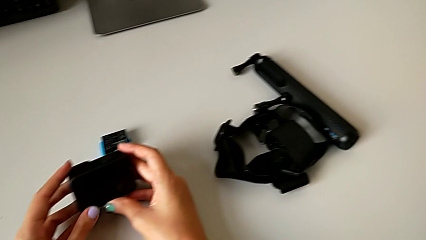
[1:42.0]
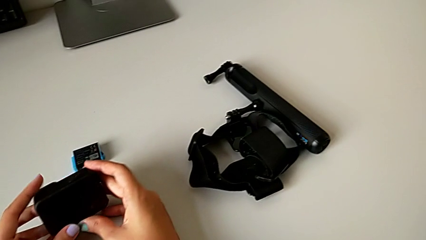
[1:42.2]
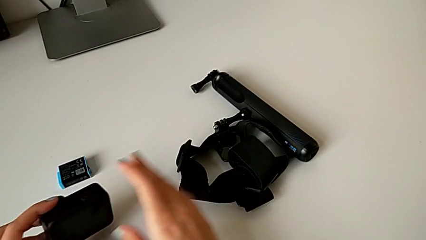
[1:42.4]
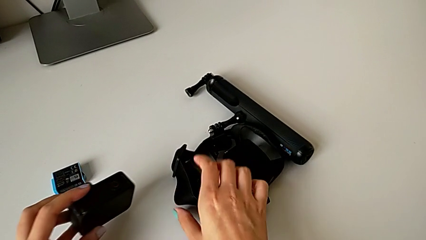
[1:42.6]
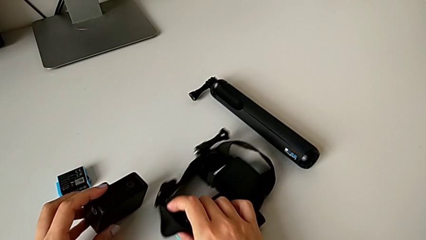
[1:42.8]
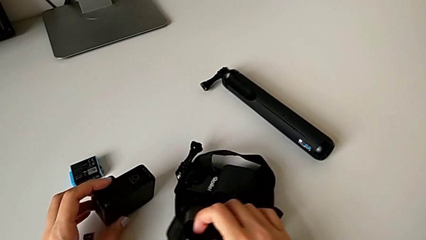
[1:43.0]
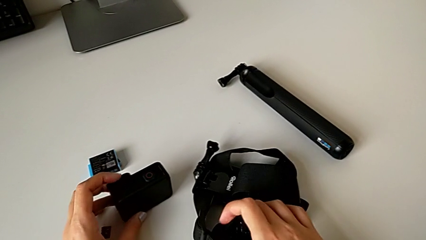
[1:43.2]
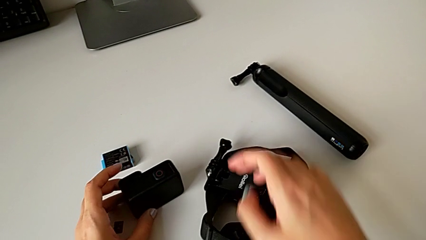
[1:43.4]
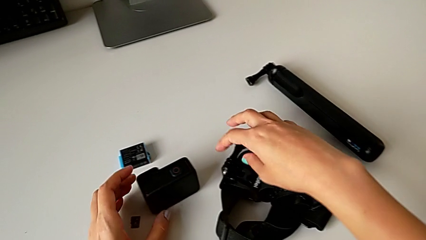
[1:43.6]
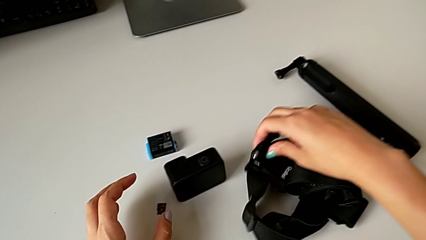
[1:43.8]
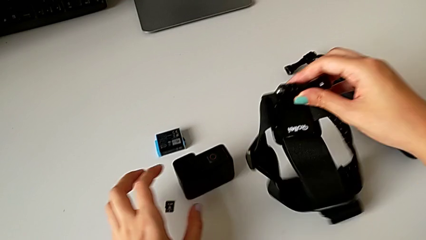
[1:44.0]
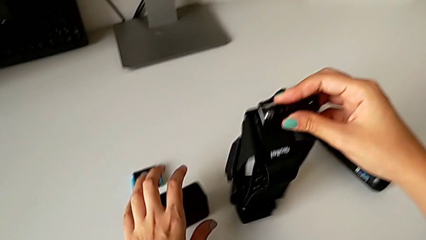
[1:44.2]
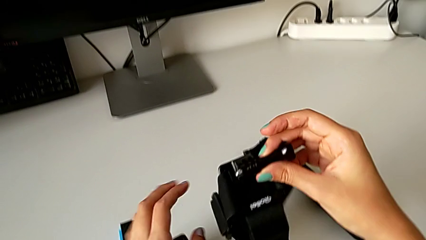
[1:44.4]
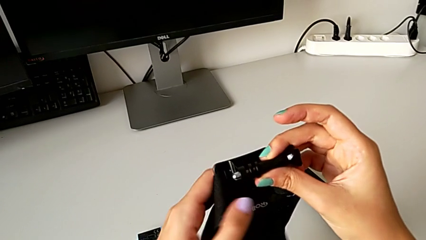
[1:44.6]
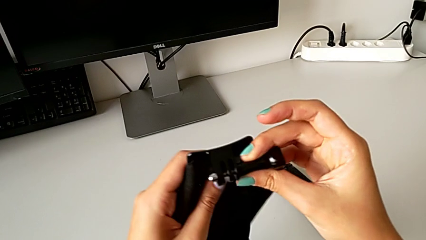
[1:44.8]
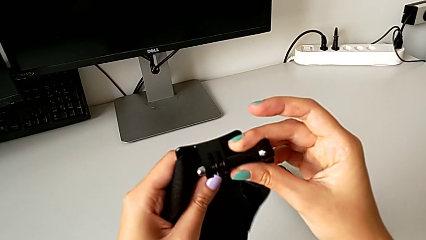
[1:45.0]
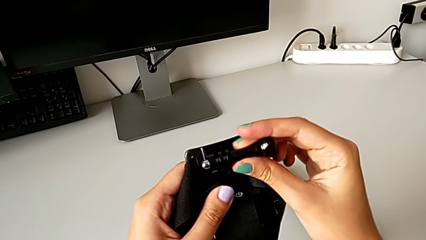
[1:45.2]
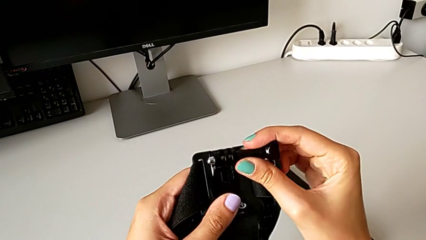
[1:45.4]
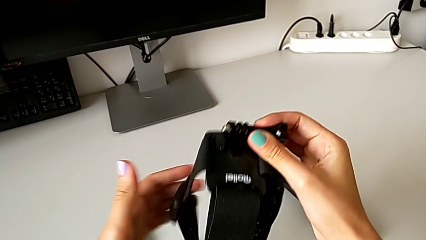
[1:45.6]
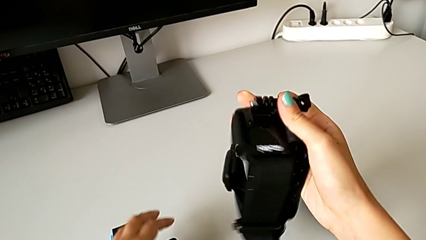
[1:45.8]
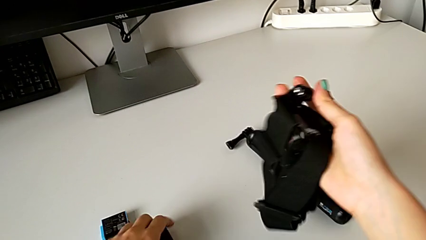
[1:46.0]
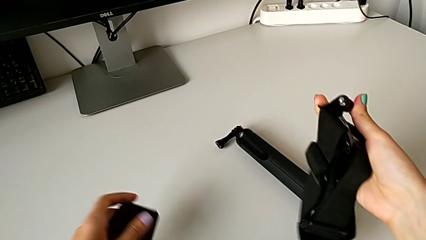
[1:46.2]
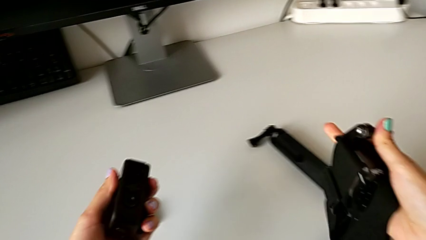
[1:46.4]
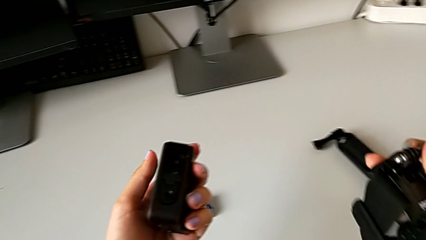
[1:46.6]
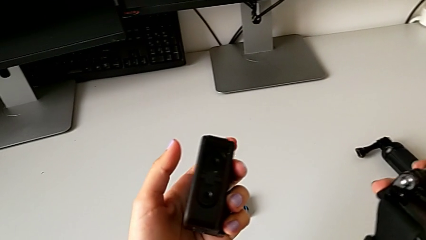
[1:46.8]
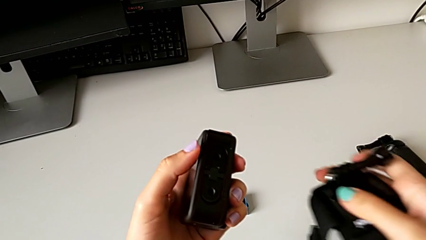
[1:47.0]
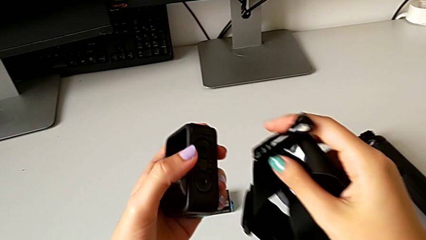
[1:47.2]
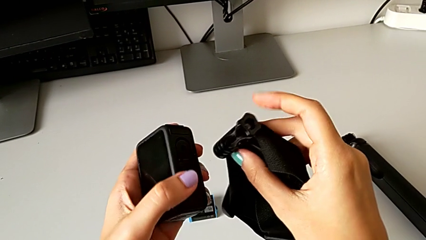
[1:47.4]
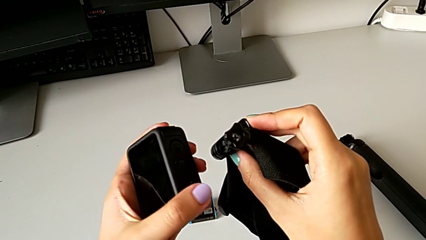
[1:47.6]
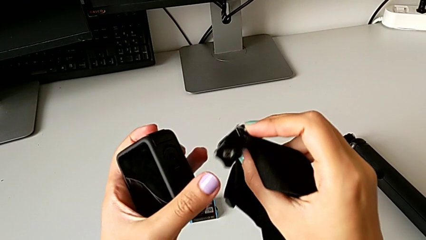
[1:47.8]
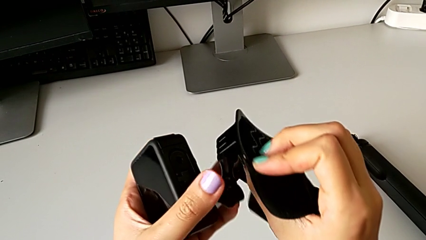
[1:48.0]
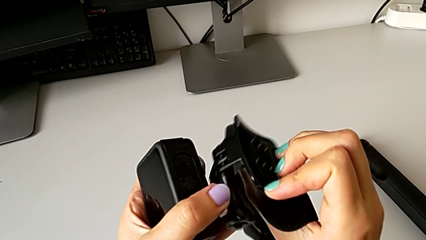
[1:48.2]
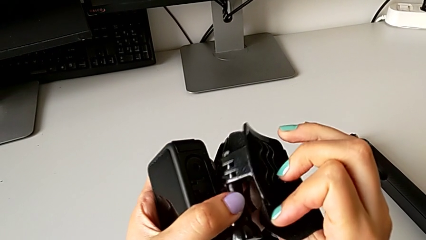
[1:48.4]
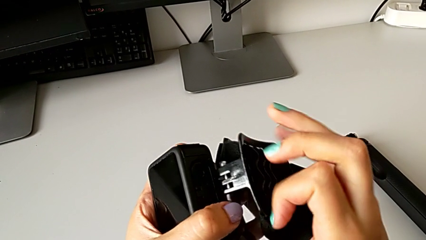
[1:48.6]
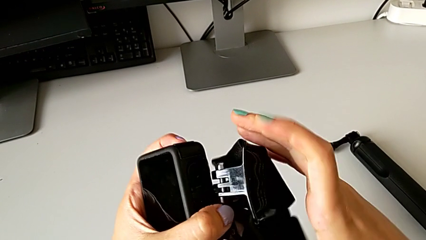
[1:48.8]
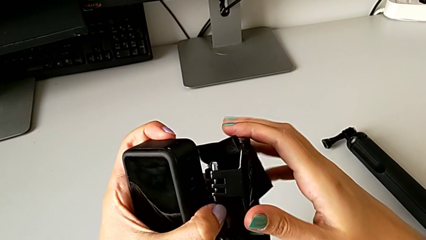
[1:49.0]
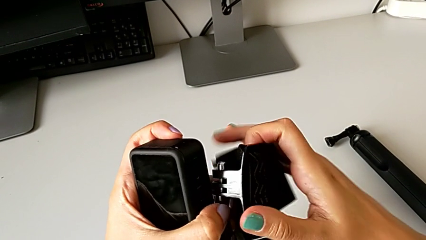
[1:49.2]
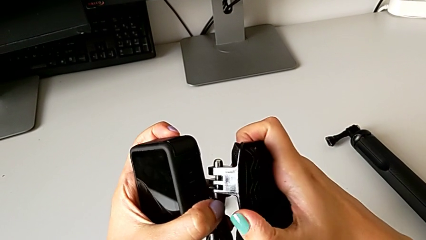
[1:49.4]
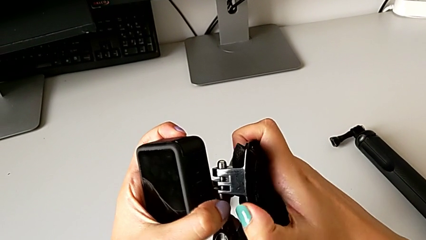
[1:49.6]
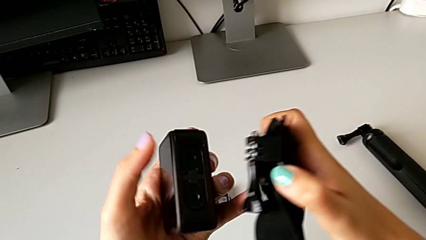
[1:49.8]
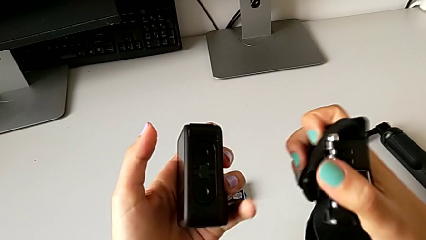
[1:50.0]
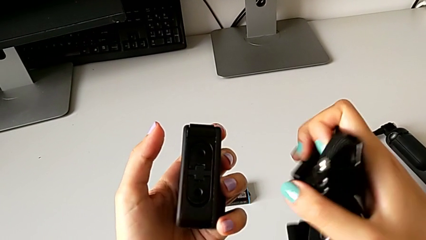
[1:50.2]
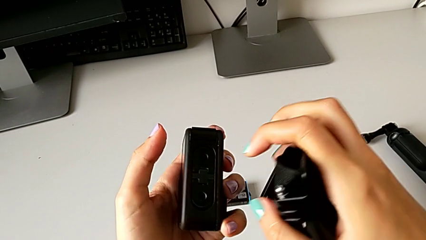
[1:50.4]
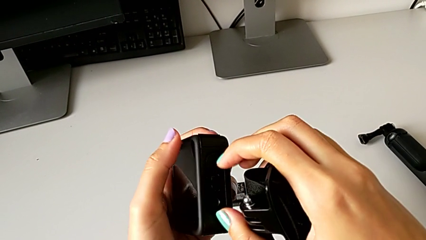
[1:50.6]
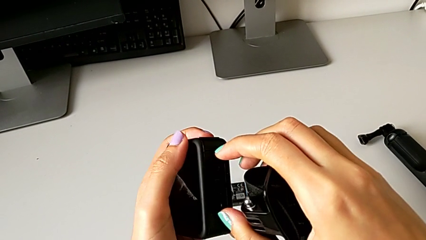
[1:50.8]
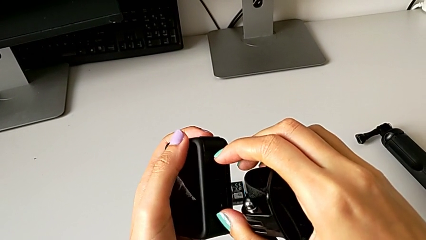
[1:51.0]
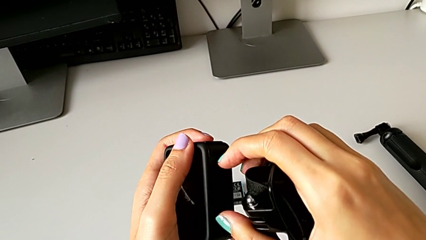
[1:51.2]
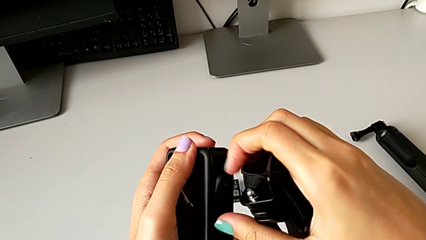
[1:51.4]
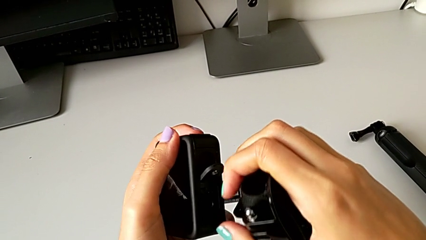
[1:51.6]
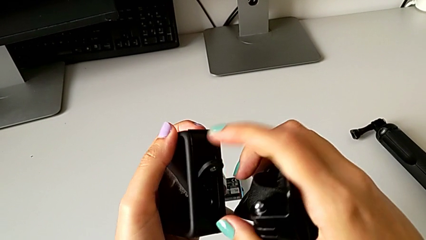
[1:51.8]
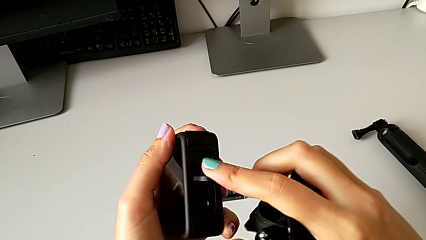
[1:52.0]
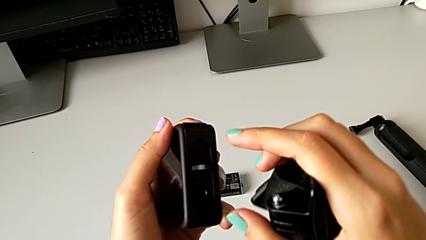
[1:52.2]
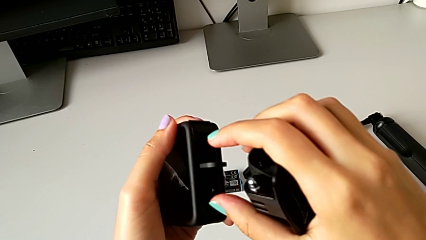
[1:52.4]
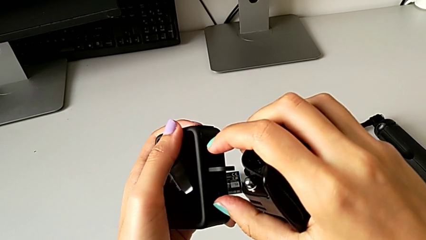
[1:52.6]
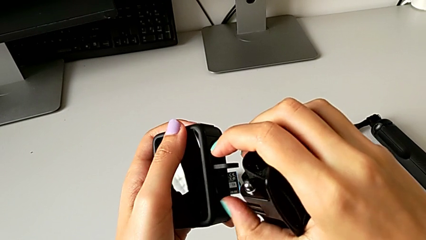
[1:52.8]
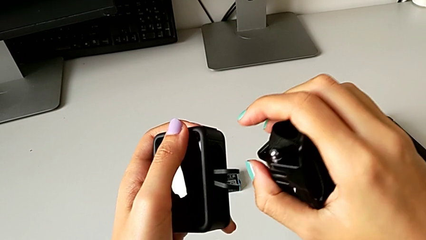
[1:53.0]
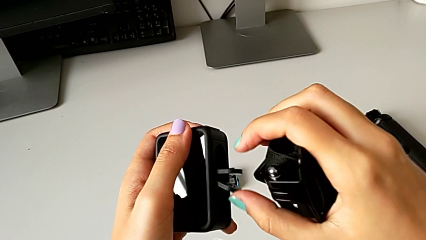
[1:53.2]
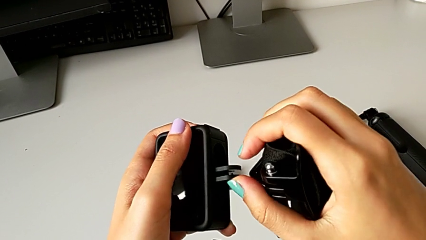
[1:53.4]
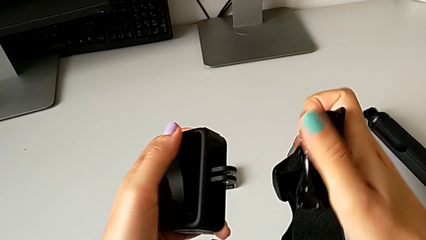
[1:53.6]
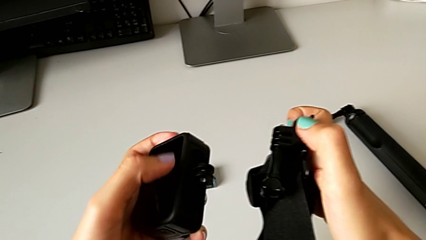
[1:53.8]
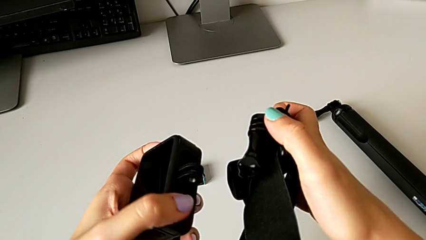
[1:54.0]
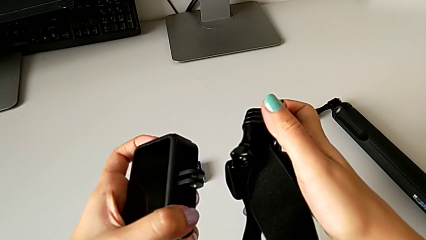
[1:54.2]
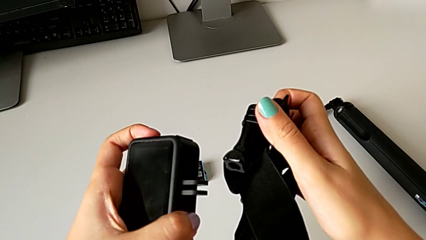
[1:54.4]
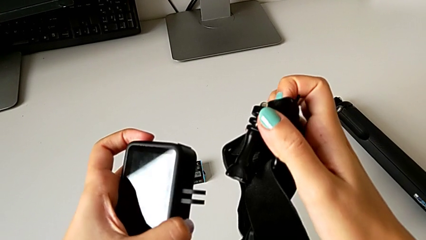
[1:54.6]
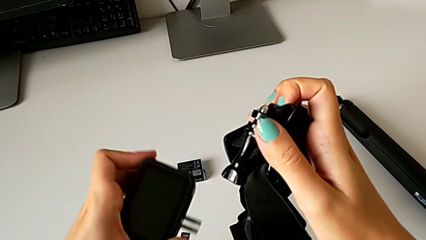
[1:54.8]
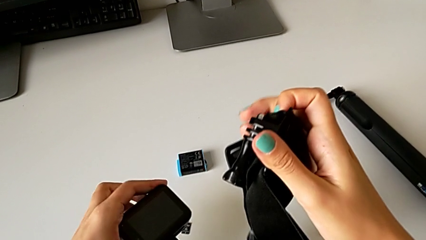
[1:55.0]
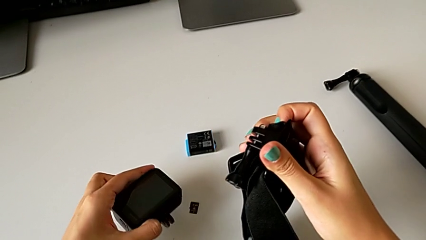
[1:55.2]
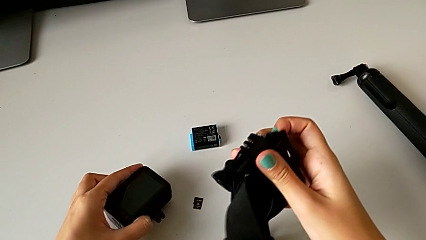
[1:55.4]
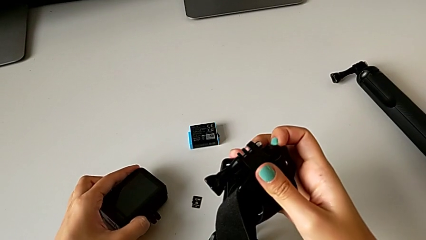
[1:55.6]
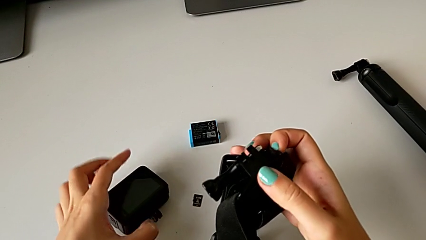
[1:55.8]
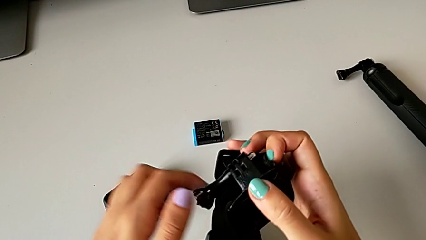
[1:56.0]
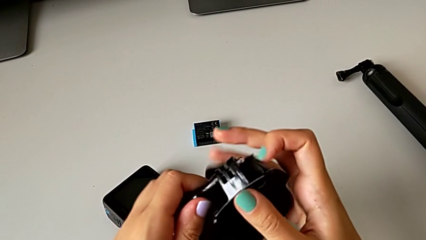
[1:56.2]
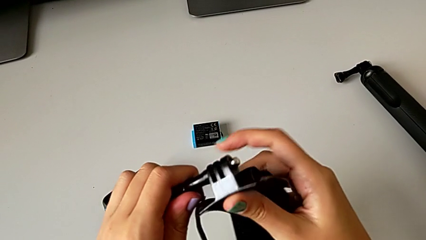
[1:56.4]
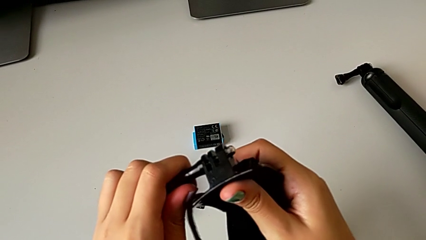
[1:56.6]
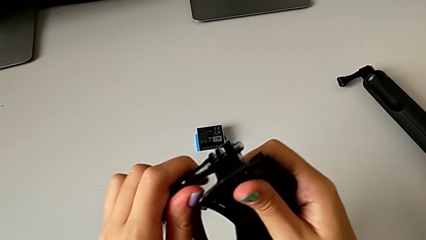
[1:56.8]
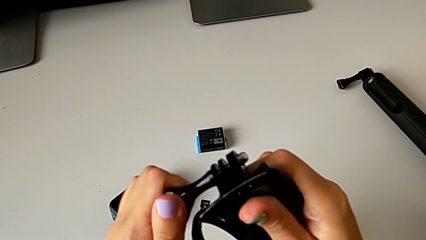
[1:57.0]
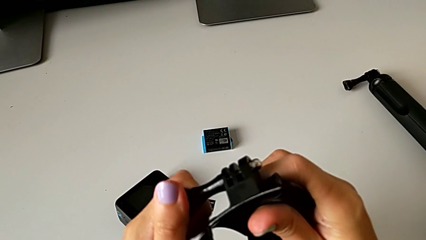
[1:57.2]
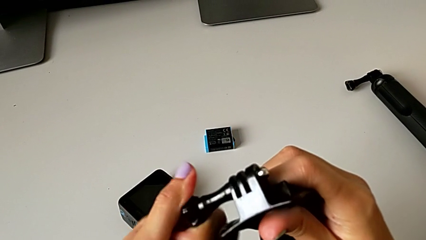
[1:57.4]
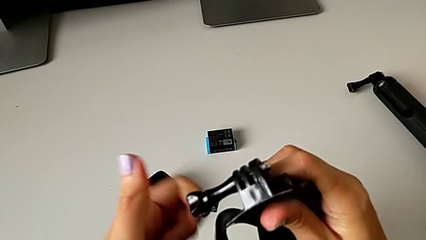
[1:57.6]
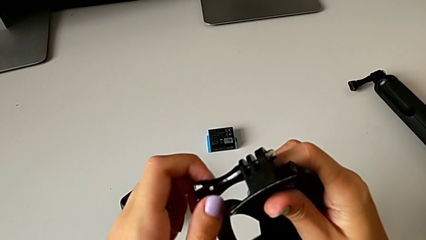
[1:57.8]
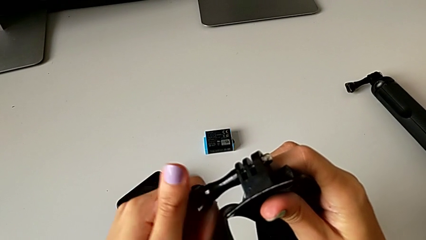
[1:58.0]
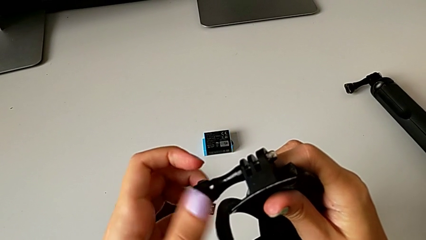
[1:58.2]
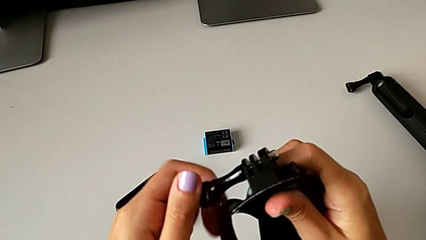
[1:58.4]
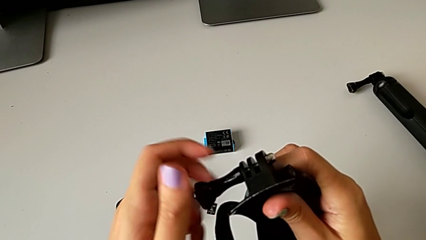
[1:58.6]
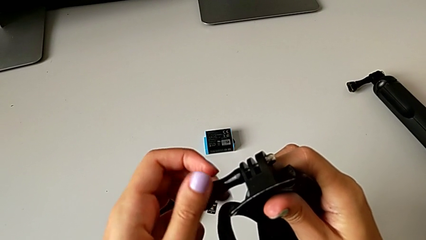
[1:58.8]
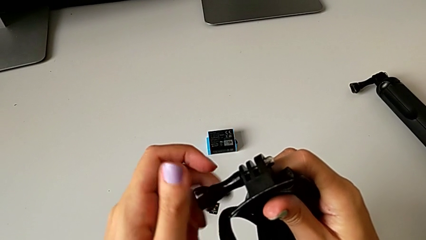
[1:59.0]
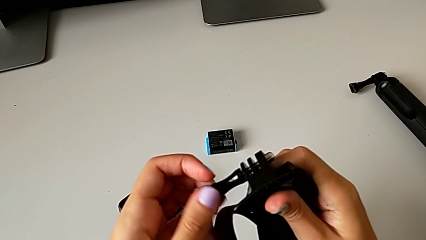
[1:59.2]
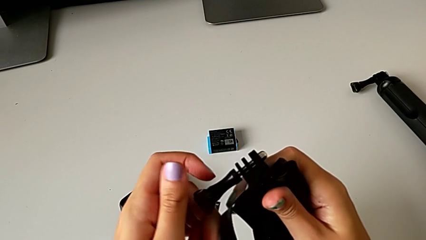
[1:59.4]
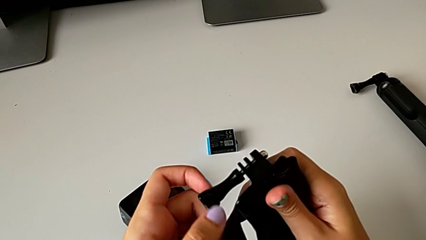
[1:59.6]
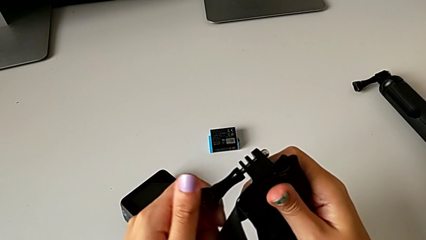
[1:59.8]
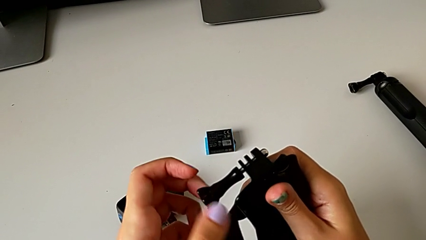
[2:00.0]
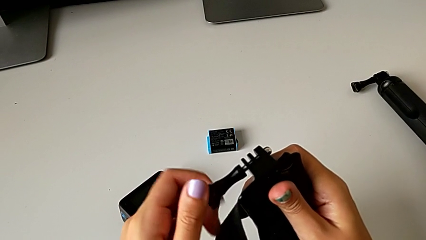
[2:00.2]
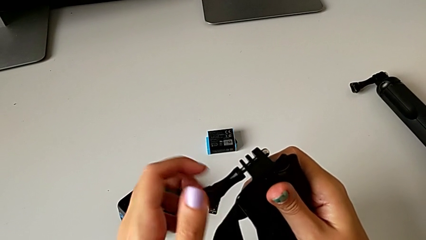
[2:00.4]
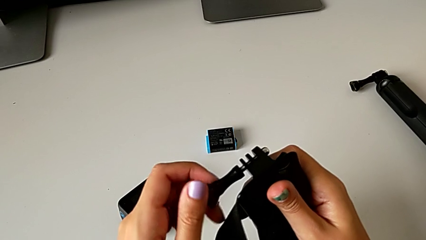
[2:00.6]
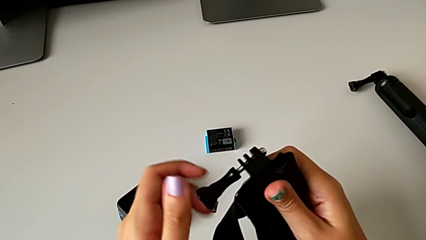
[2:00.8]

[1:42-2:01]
The camera wearer is assembling the strap to the GoPro. They place the GoPro, lift the strap, inspect it, grab the GoPro, lift it, inspect it, grab the mounting peg, open it, place the GoPro and begin to unscrew the mounting peg.
